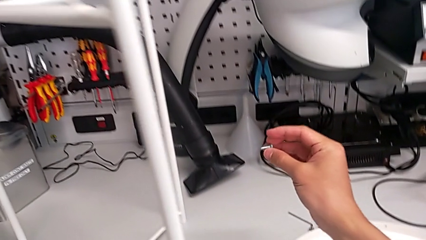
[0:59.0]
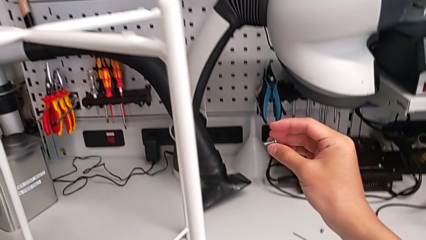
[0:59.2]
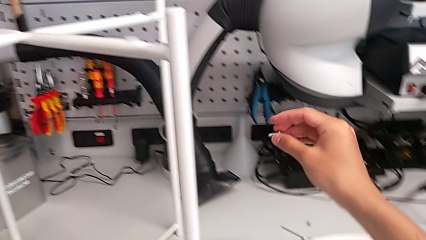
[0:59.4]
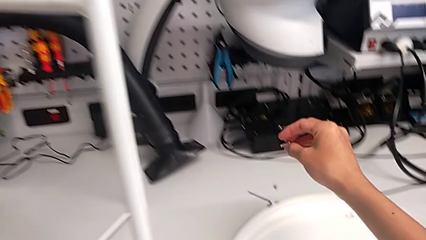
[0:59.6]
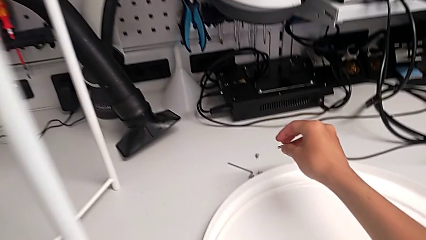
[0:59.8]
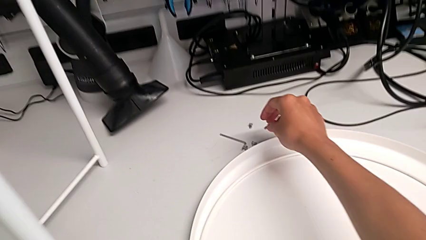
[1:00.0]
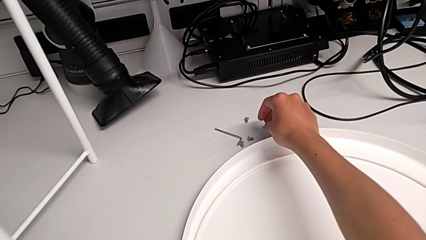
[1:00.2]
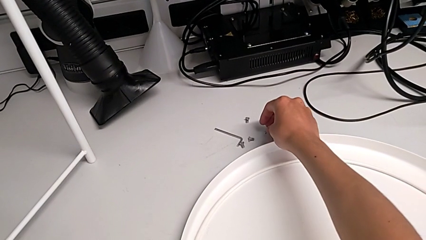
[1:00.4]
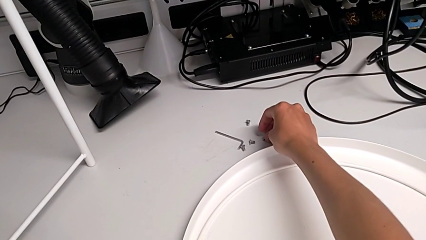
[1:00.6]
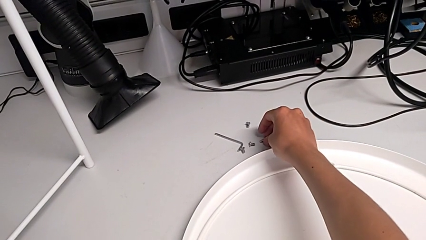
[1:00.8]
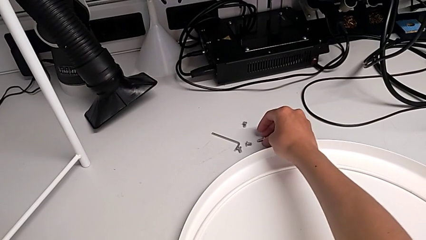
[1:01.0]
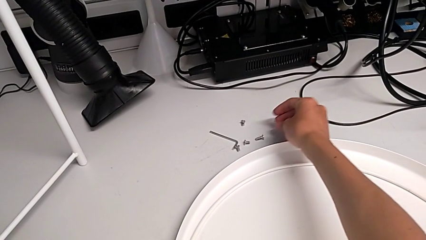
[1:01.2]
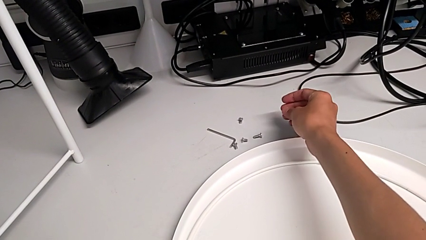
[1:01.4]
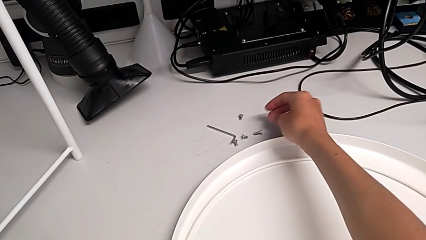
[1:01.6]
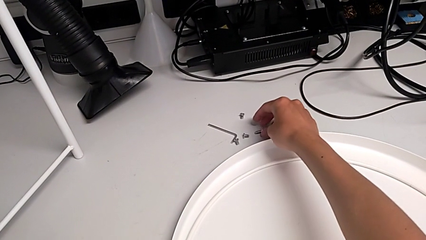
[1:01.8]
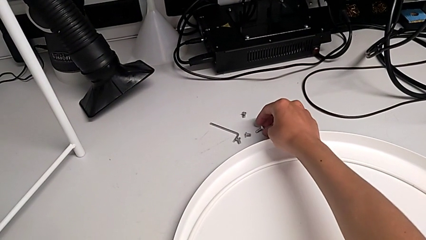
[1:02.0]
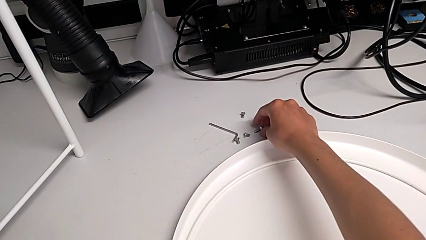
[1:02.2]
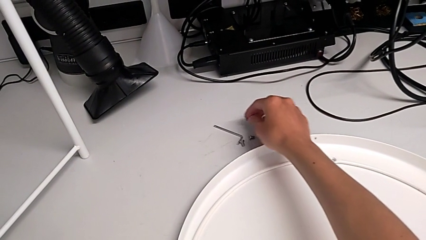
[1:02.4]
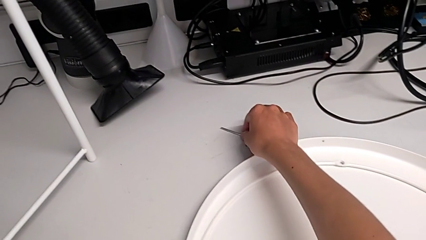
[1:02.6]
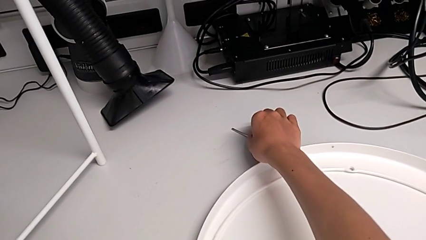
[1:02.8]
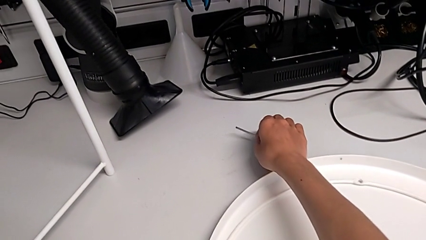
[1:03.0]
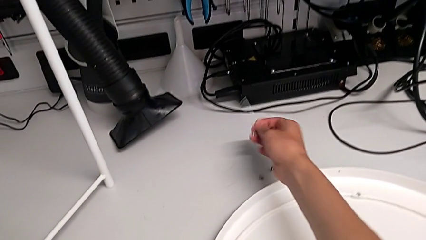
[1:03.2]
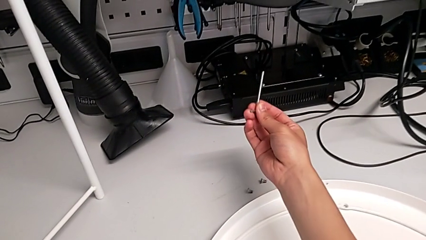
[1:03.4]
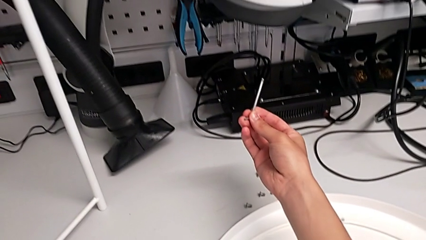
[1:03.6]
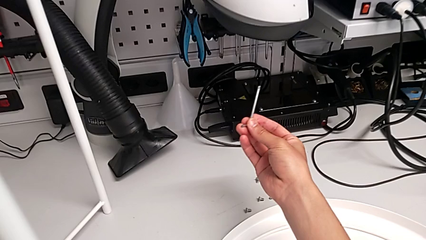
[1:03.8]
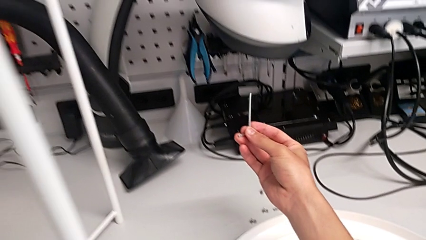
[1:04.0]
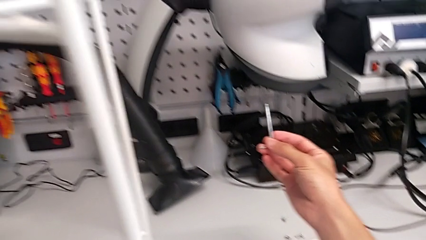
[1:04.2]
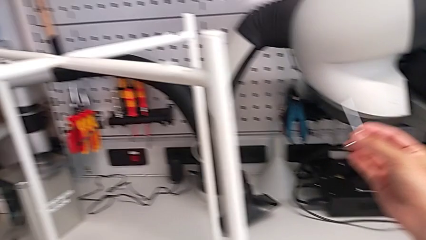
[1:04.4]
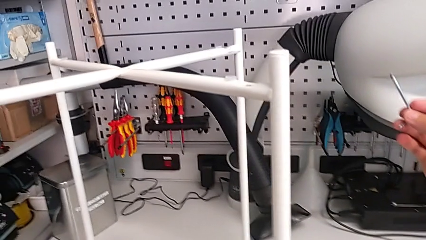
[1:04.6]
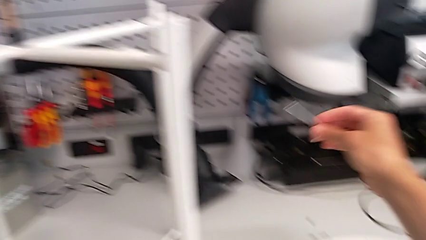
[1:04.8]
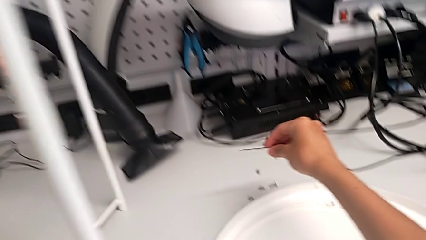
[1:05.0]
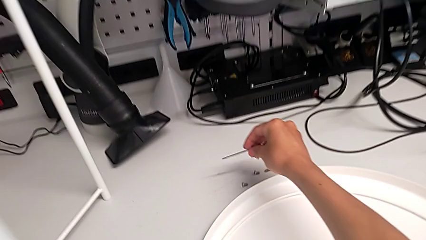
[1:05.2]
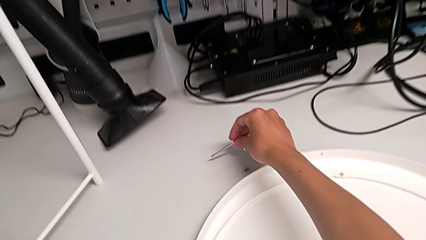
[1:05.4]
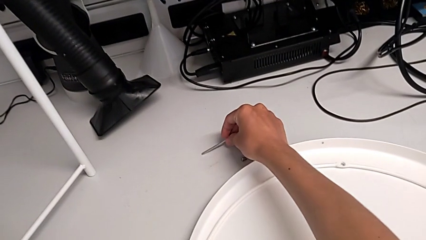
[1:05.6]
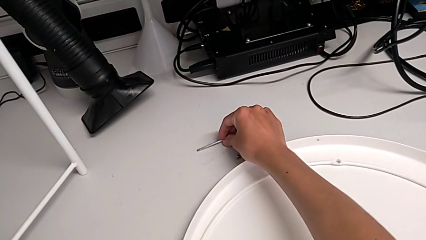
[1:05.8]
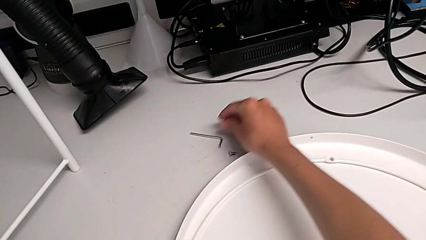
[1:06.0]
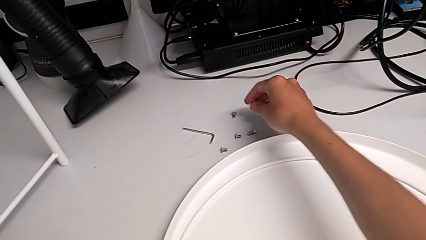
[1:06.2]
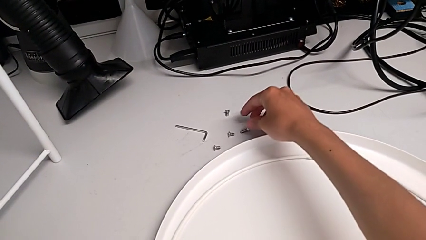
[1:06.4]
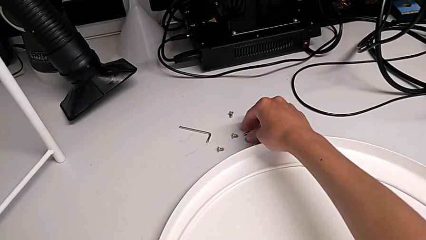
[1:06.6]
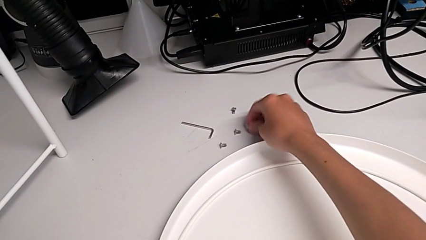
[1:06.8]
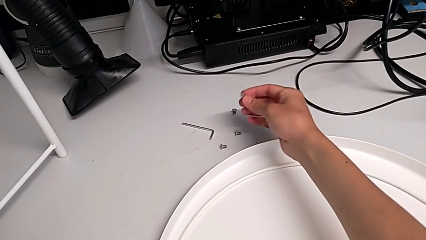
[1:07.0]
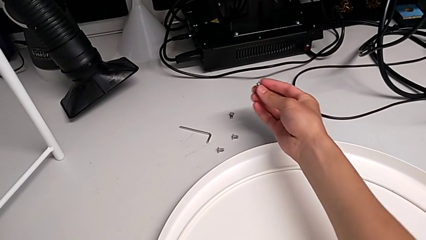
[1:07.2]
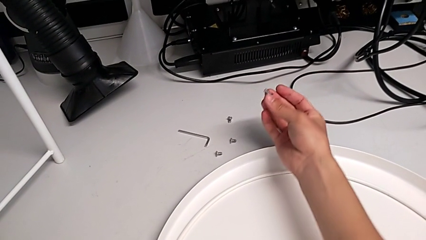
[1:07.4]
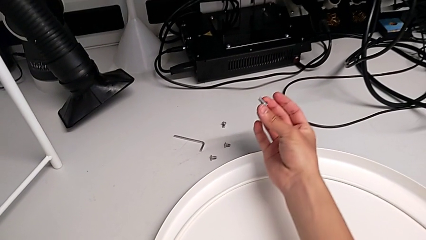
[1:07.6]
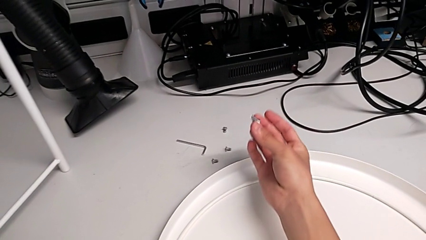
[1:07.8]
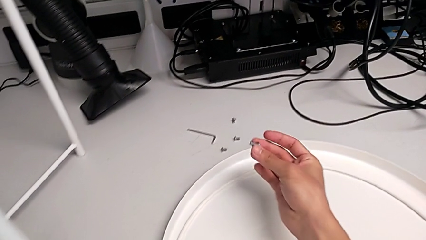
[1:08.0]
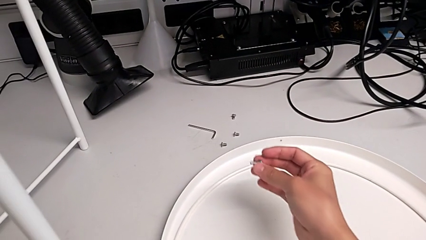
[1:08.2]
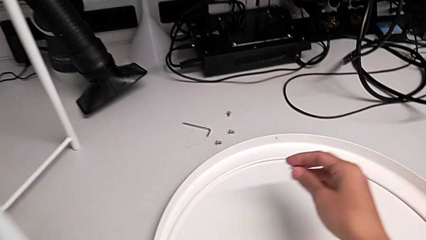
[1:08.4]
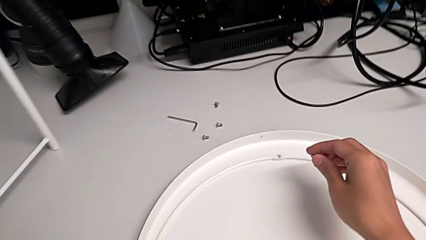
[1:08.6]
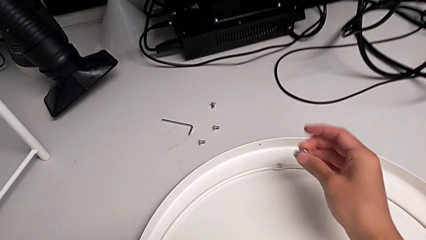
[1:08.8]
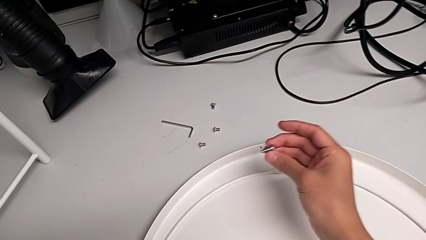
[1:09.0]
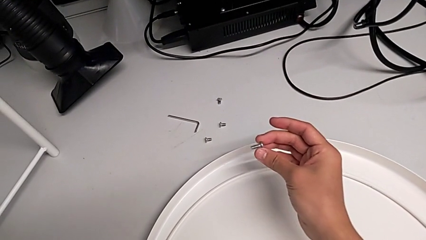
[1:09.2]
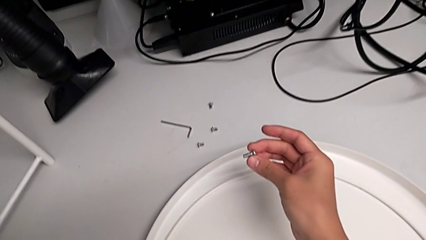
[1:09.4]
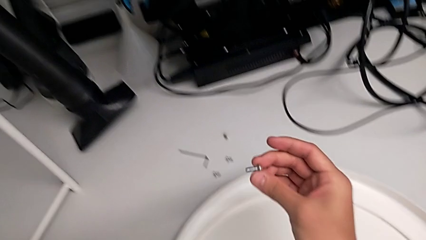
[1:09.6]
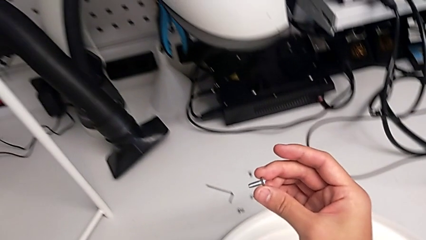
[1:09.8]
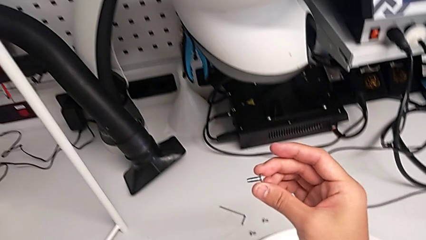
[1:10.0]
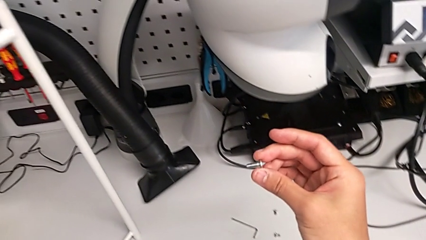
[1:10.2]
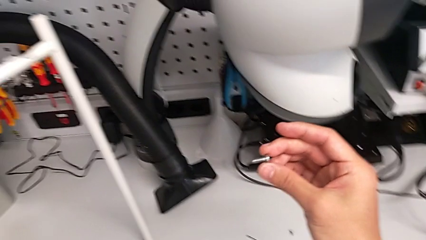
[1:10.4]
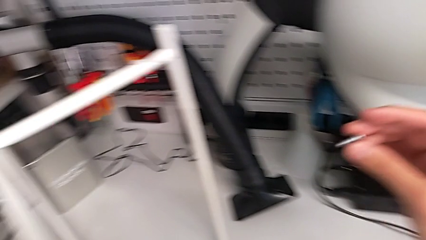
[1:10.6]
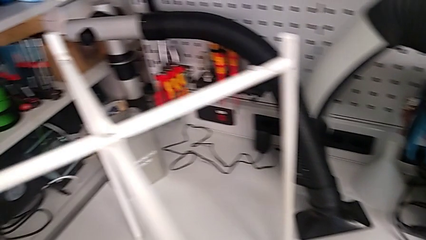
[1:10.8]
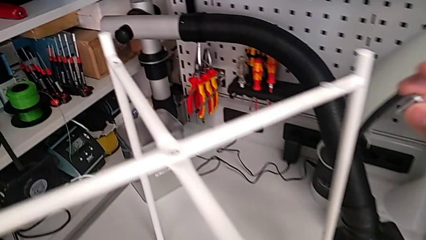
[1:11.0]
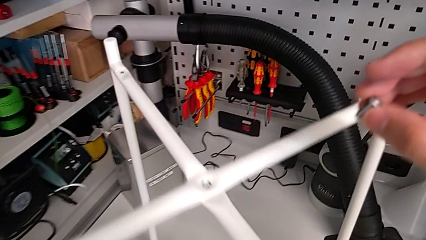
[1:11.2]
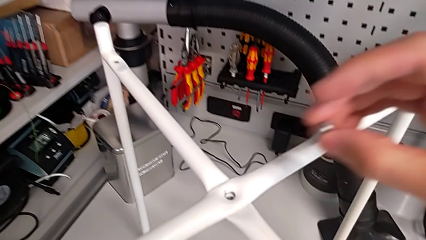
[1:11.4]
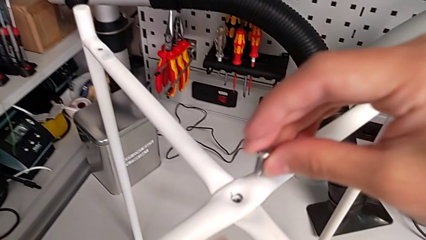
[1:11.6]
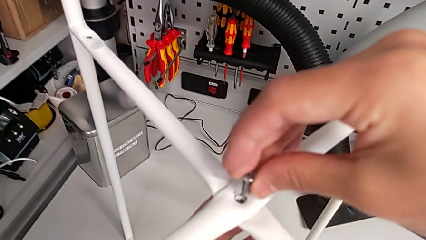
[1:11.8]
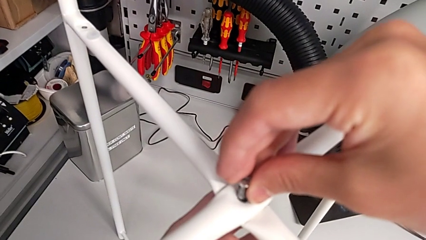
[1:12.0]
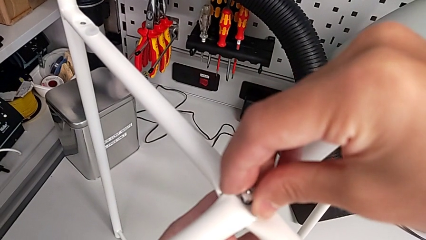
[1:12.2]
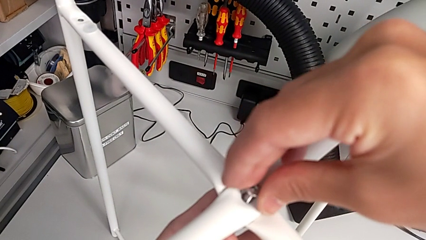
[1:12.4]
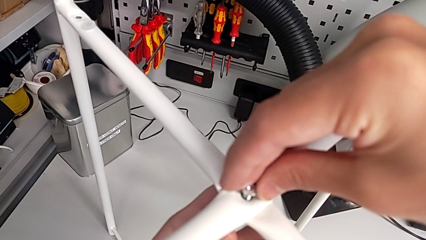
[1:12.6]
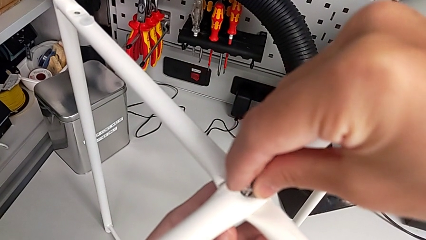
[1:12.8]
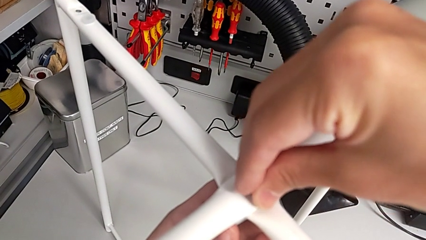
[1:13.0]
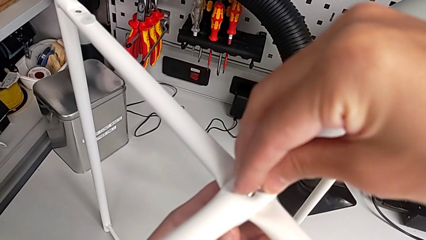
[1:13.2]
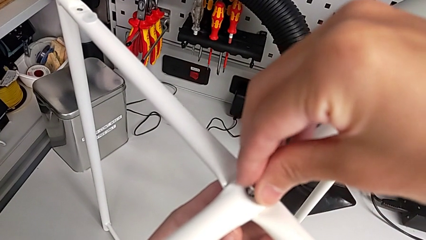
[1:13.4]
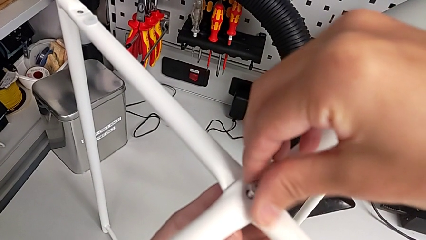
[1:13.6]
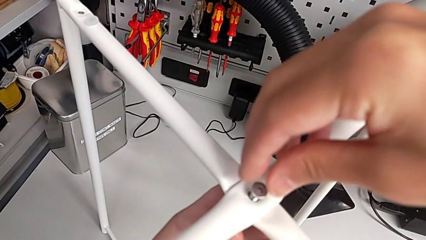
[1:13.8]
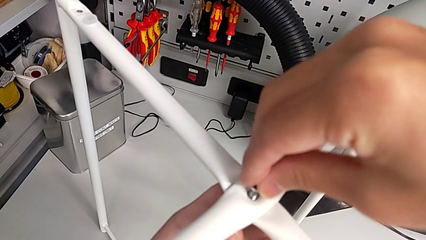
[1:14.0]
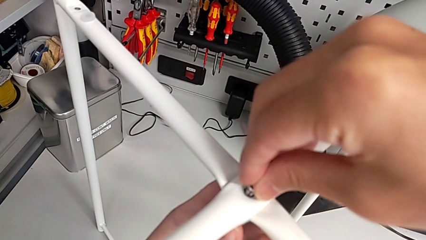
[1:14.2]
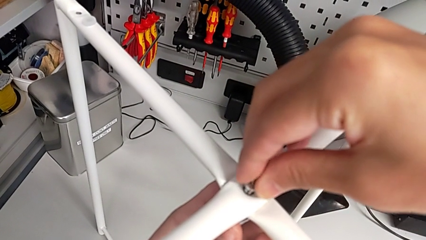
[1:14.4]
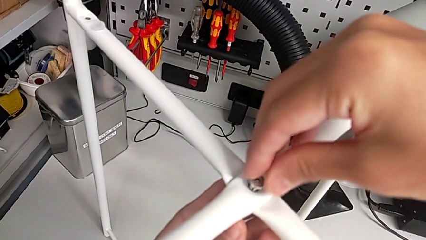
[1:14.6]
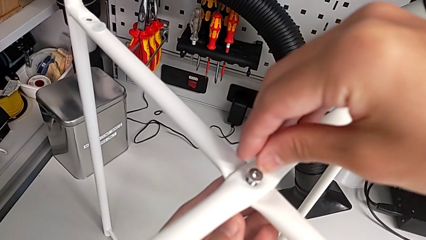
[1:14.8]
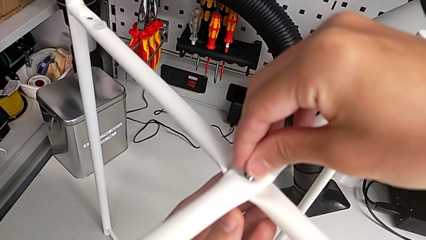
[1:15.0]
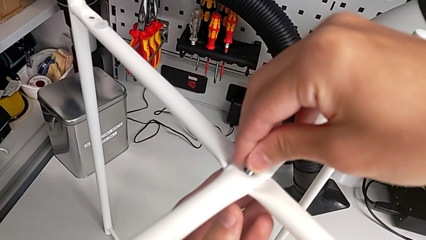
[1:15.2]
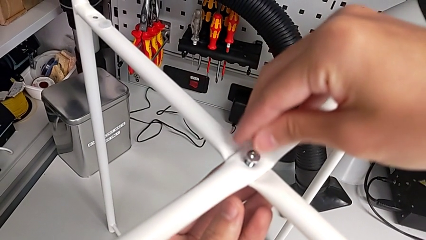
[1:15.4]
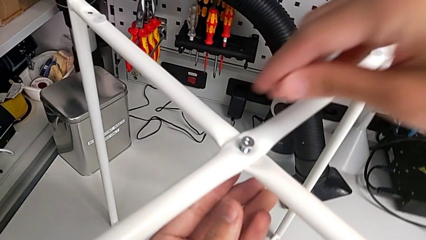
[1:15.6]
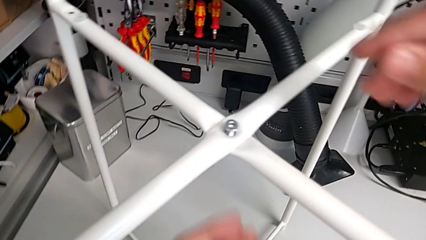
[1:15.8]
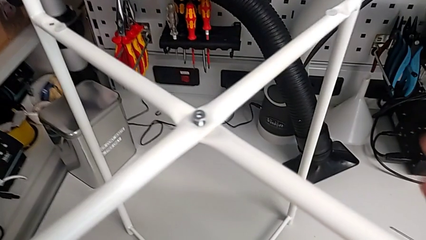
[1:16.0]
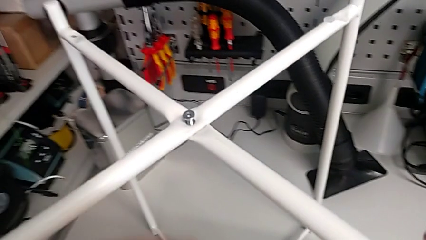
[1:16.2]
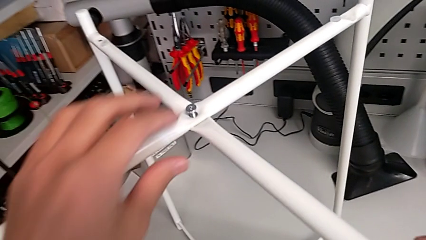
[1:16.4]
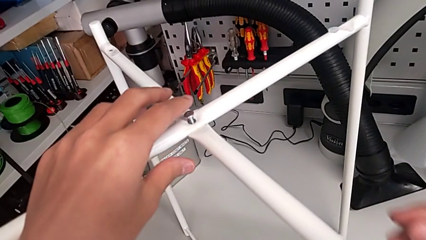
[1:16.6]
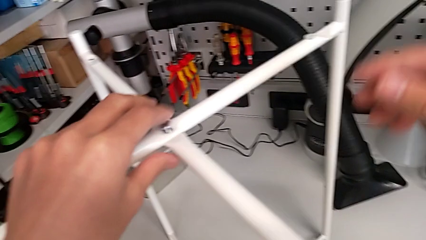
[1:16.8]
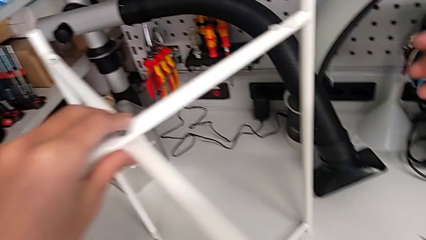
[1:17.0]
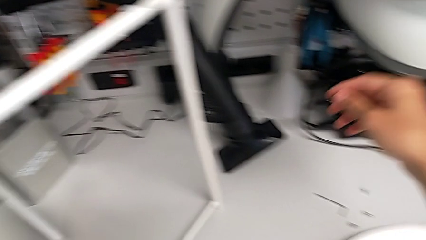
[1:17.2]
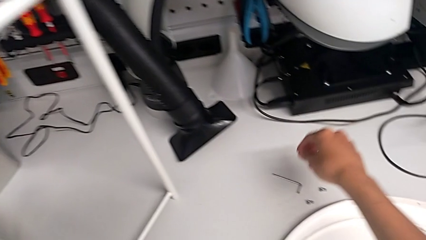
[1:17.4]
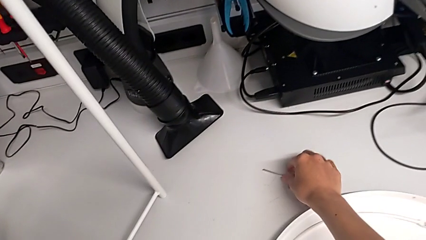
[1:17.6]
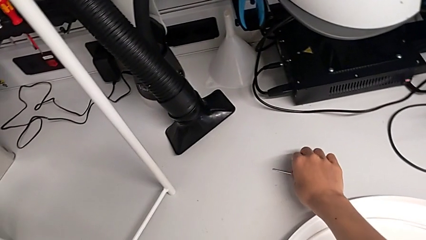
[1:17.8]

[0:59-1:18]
The camera wearer is assembling the top screw into the legs. They place the hex socket head, grab it, wrongly grab and lift the Allen wrench, the largest item on the table, place the Allen wrench, grab the hex socket head, inspect it, lift it, insert it, hold it and grab the Allen wrench.
